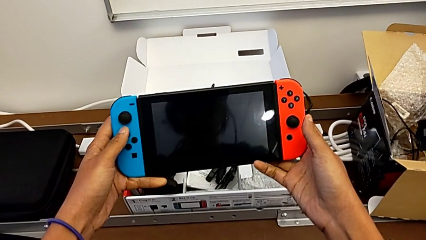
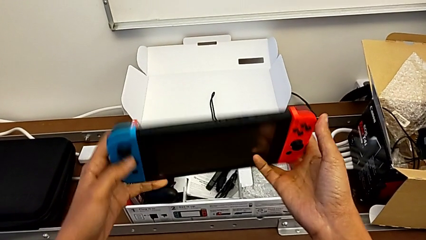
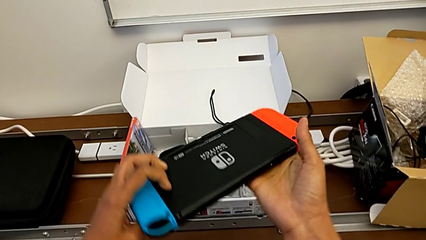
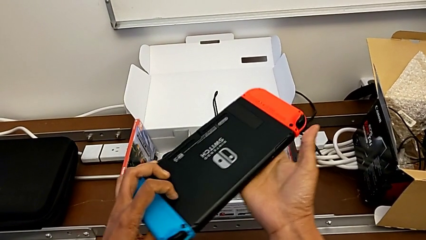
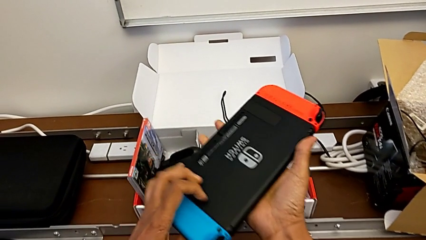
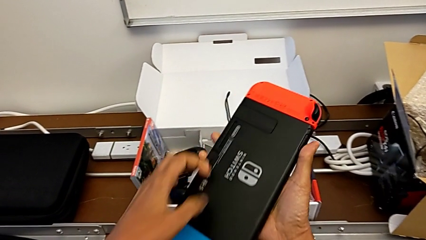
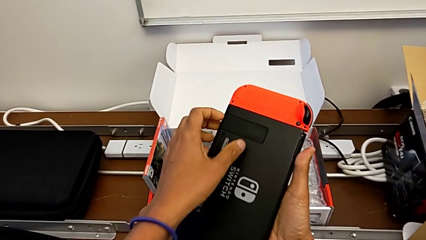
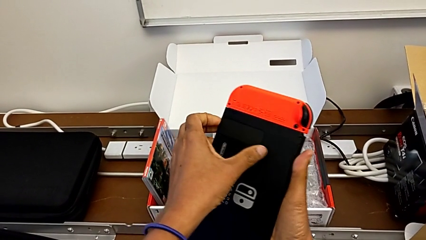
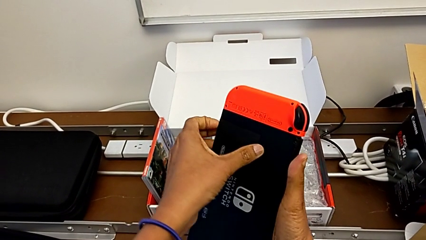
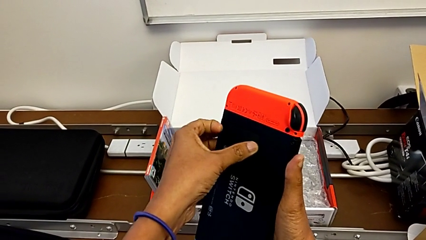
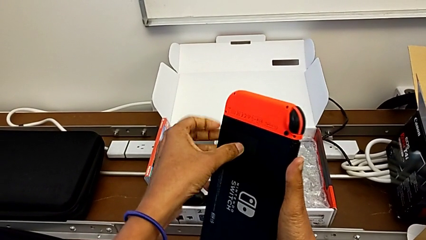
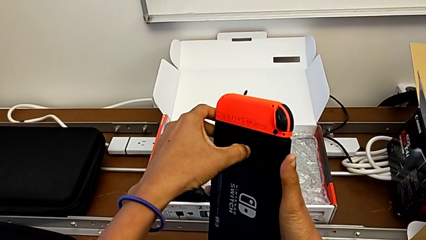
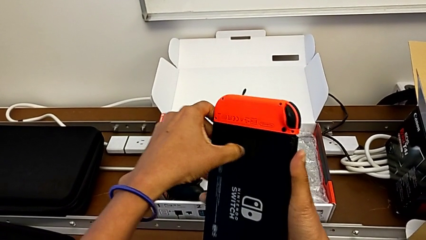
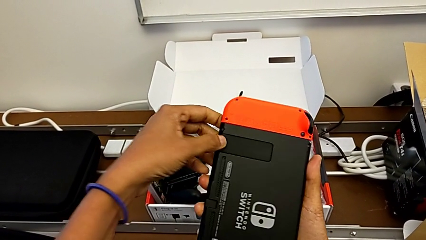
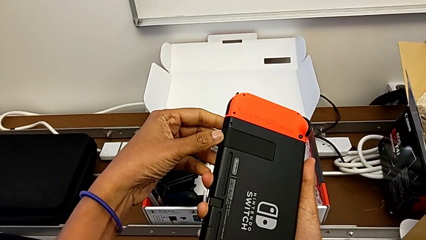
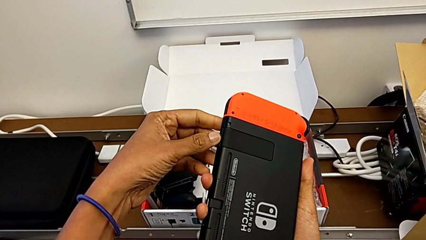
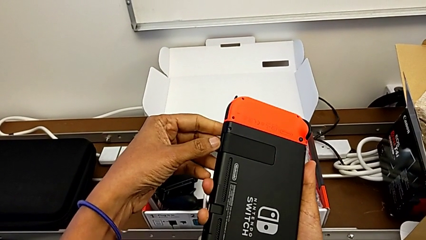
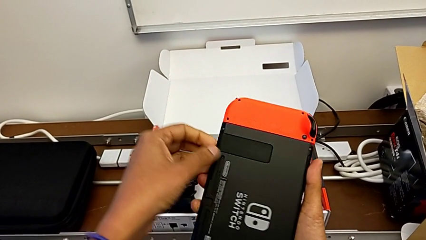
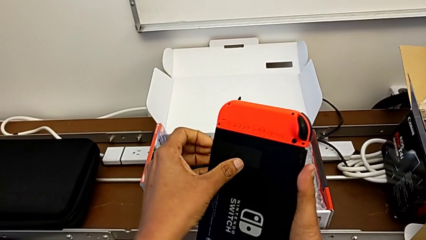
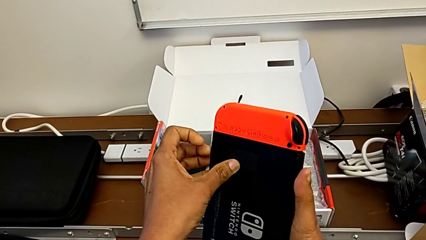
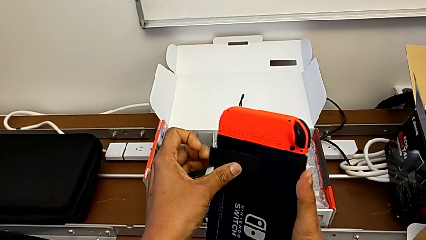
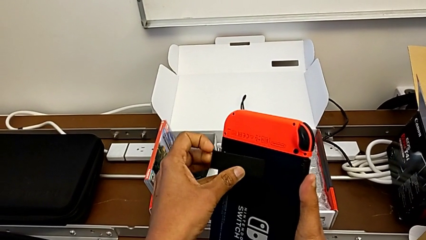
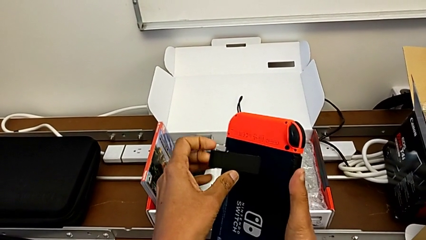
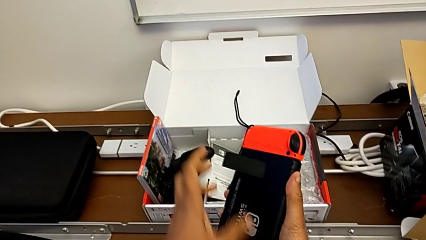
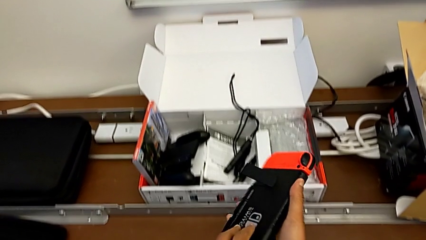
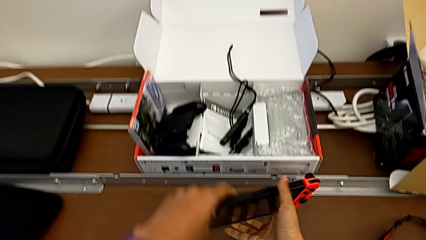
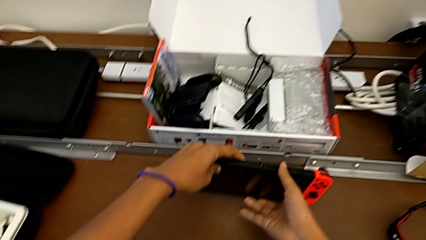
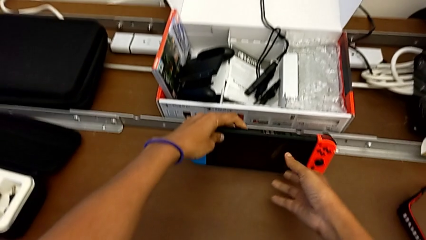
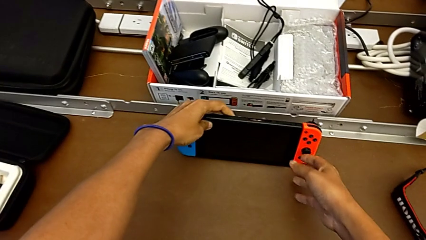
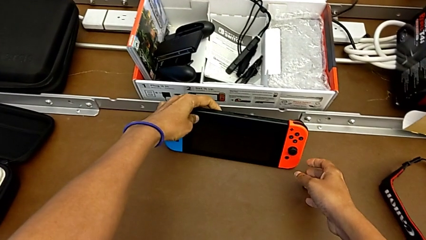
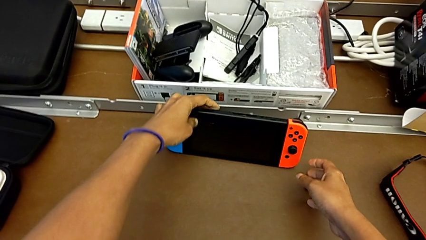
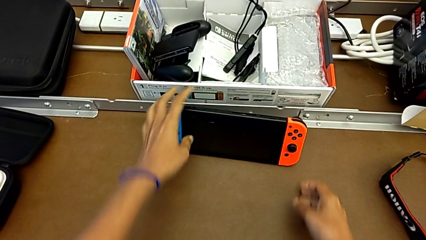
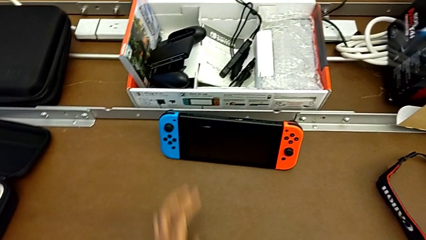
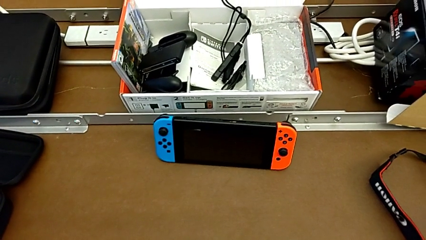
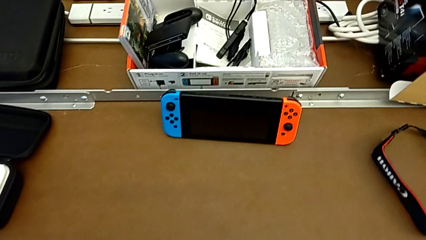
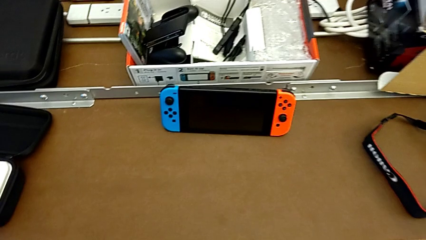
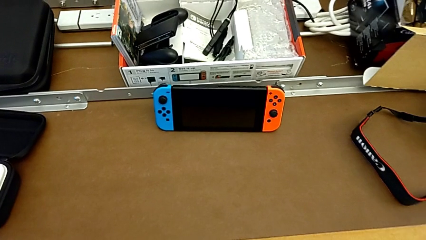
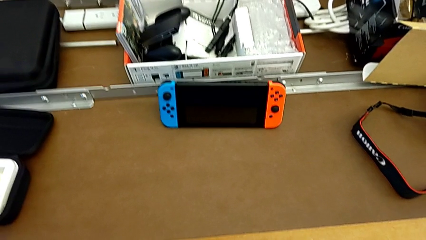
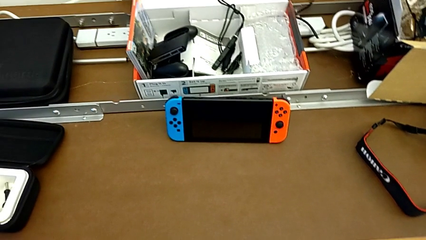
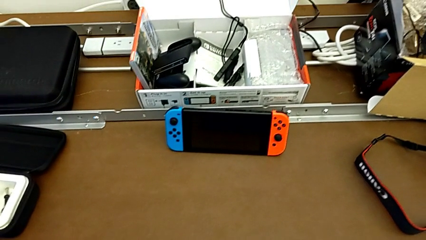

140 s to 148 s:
The camera wearer sets the Nintendo into kickstand mode. They open the kickstand and begin to place the Nintendo Switch.

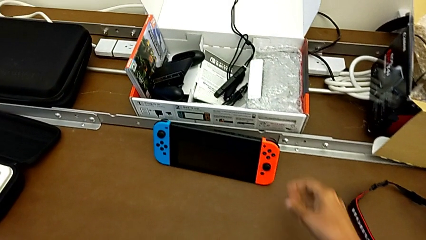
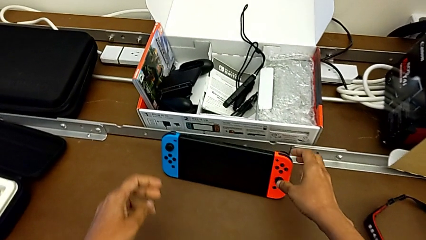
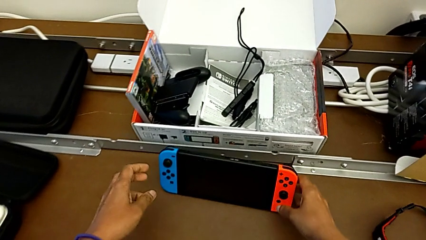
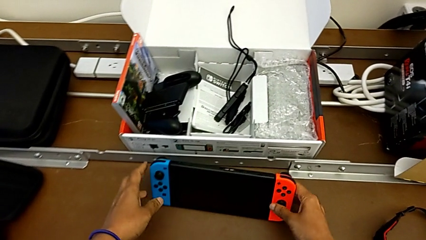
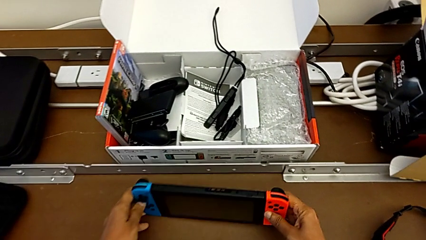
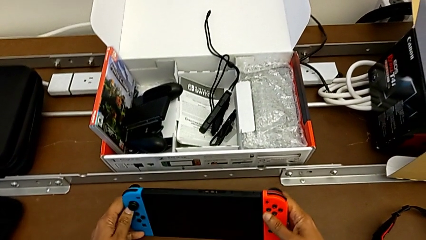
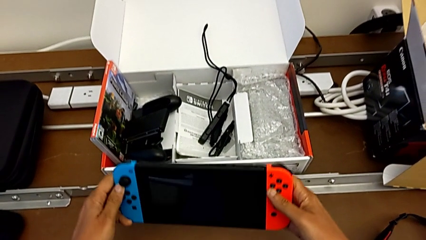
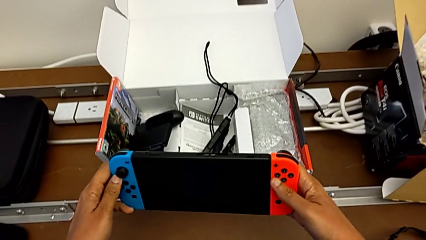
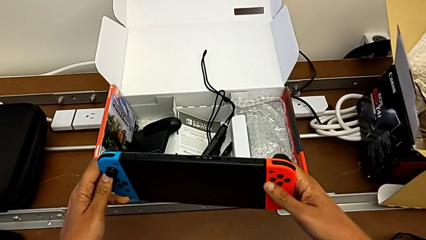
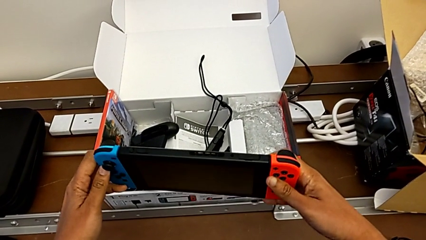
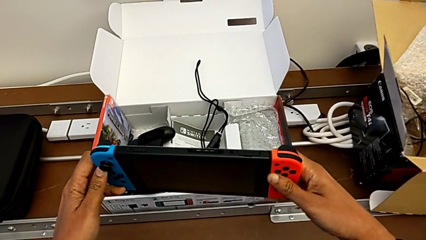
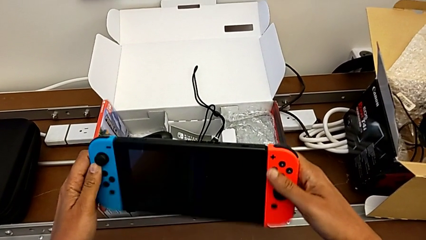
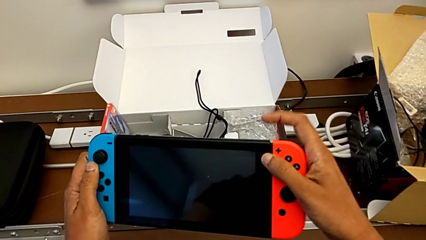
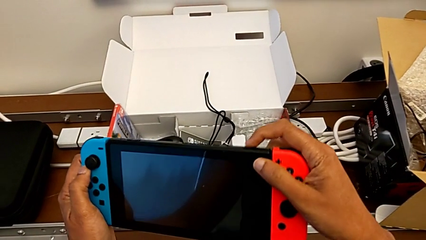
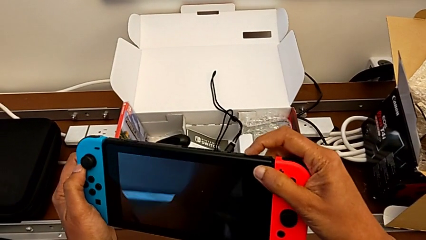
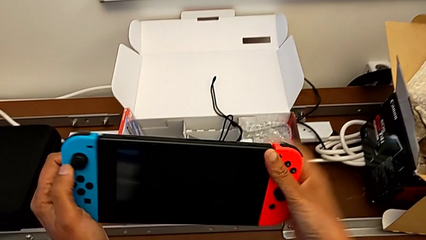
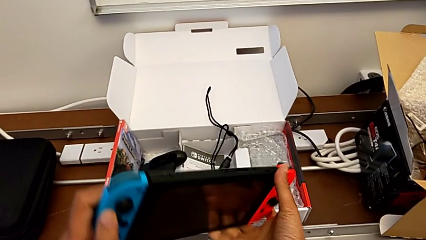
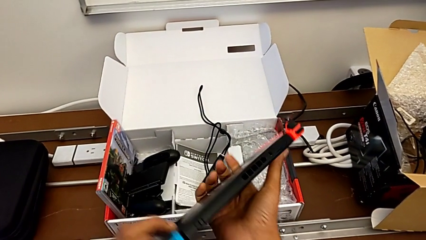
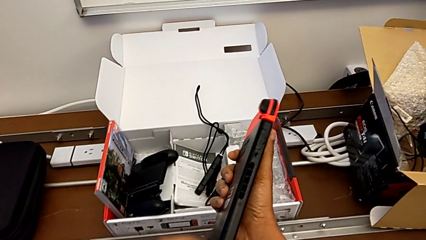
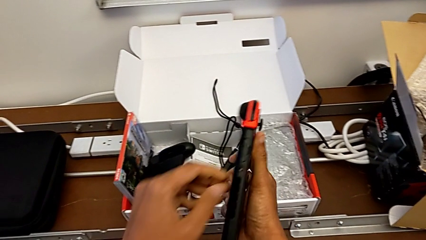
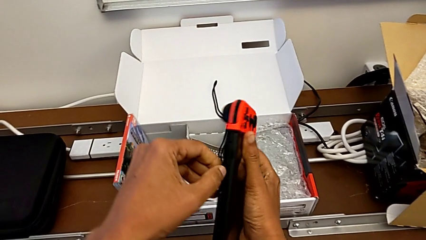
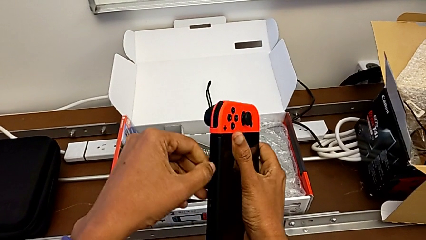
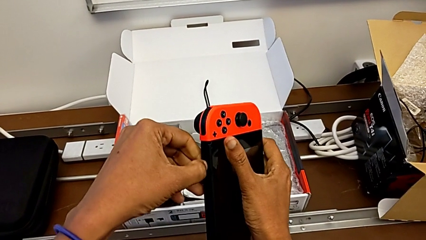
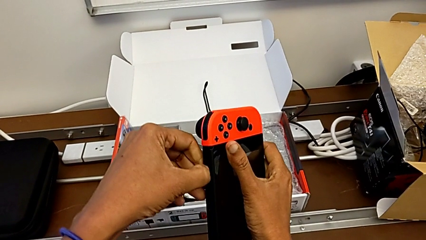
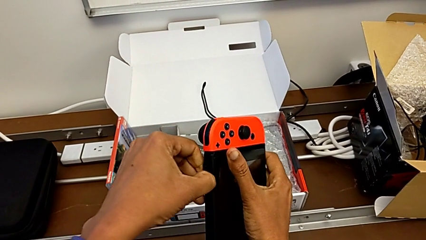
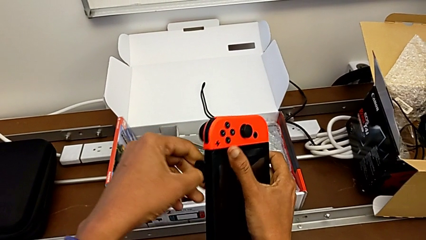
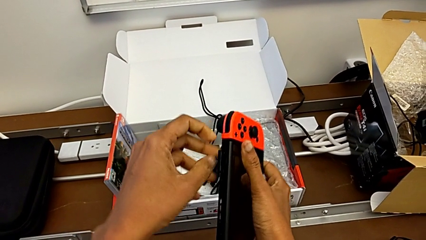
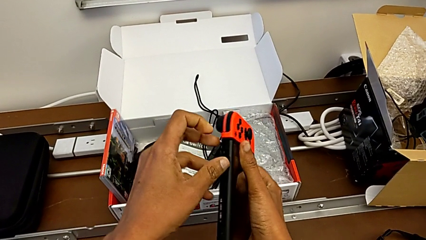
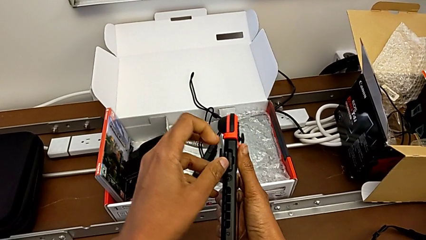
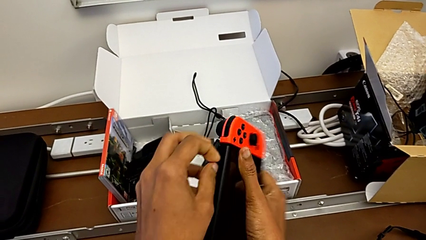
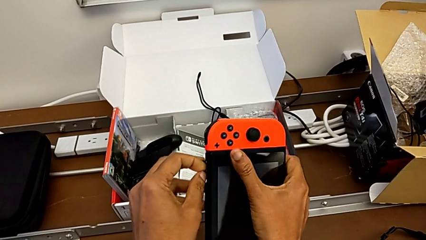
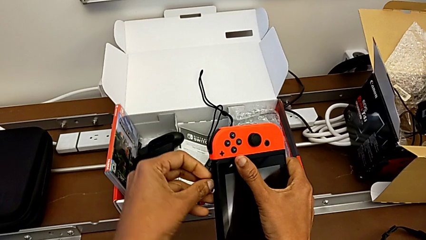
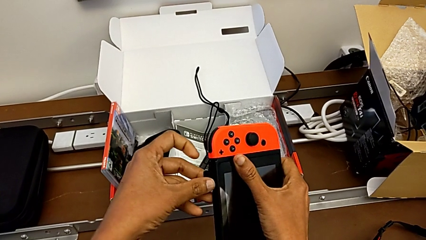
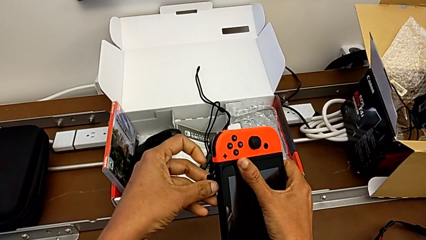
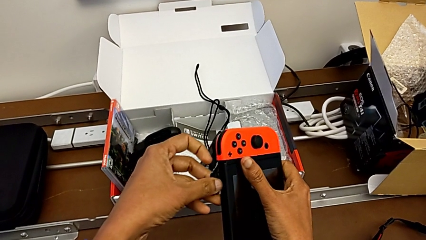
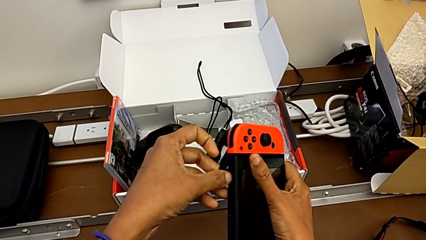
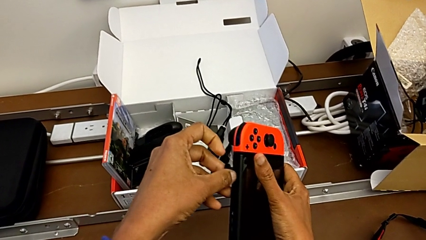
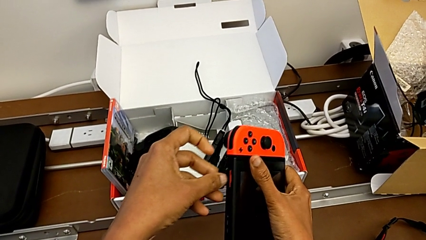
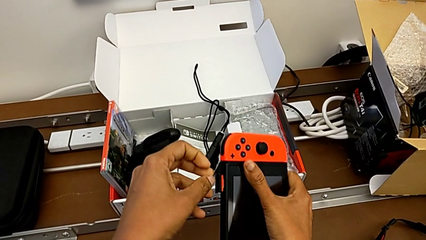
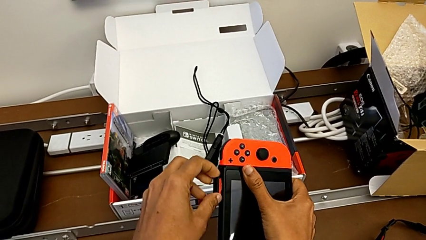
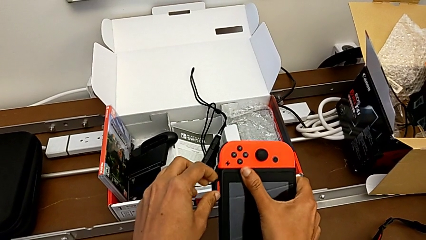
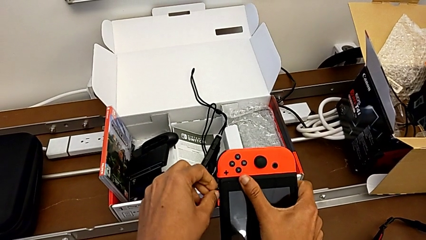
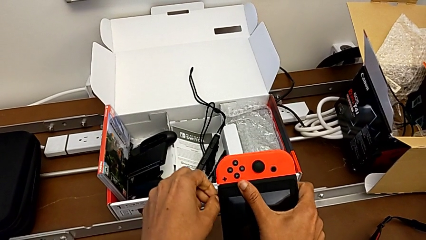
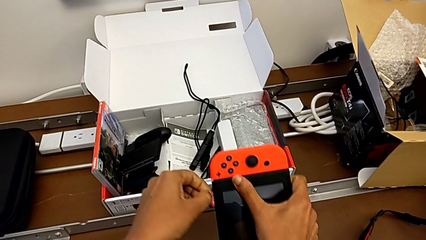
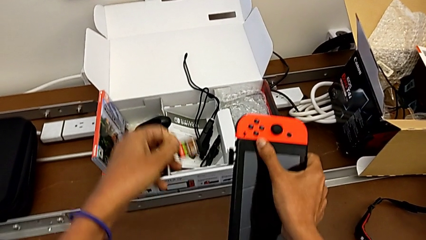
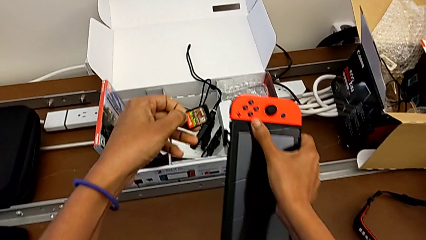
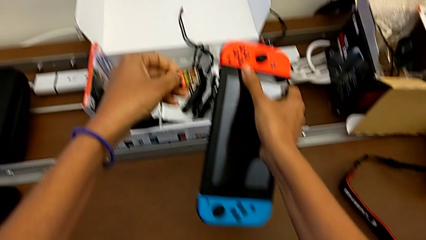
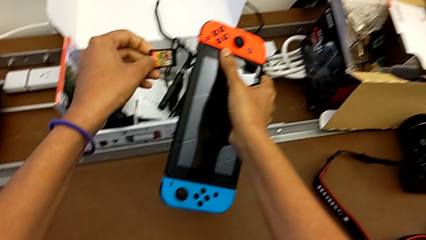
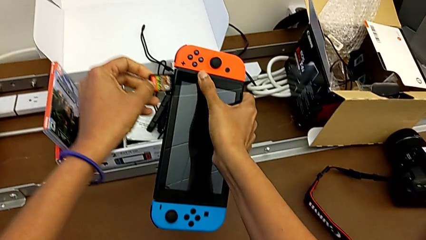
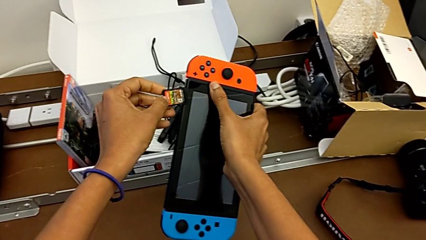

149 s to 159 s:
The camera wearer is exchanging a game card. They open the lid.
